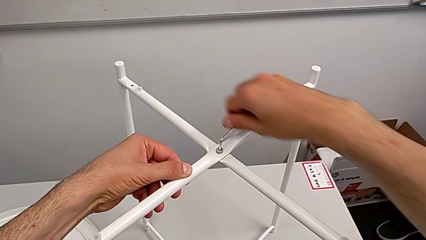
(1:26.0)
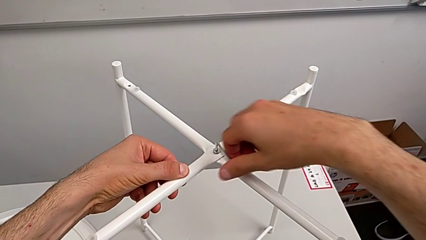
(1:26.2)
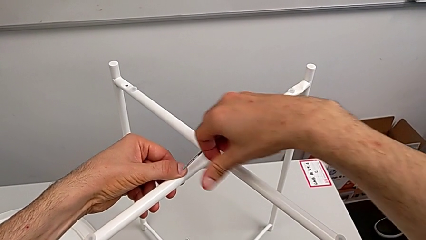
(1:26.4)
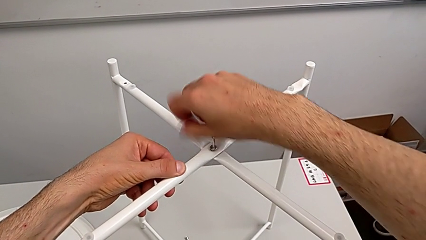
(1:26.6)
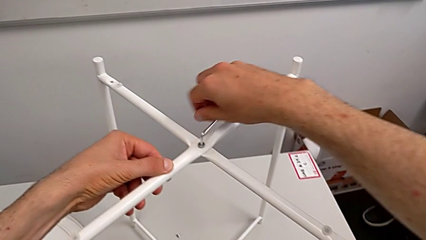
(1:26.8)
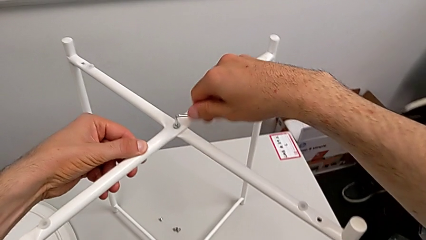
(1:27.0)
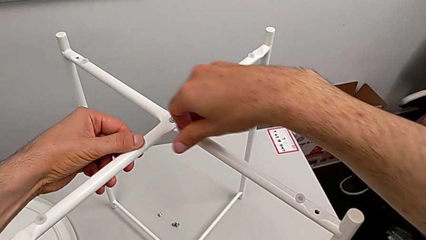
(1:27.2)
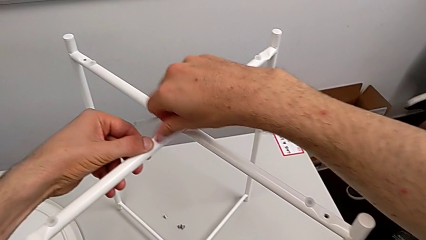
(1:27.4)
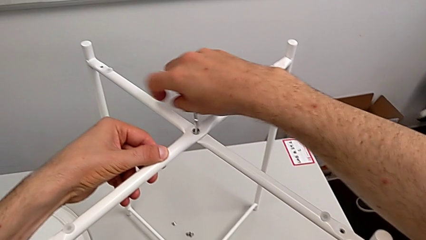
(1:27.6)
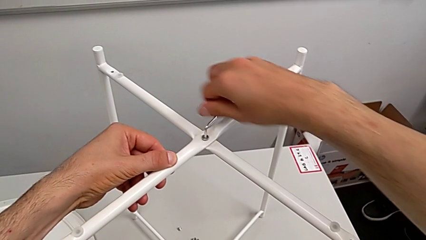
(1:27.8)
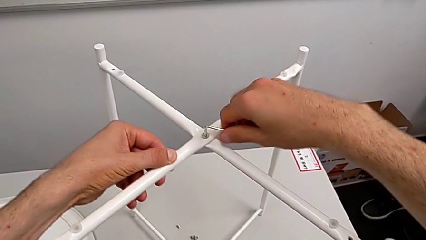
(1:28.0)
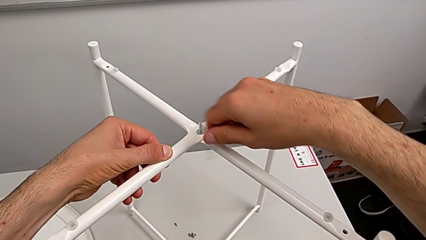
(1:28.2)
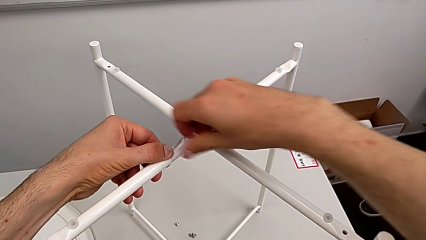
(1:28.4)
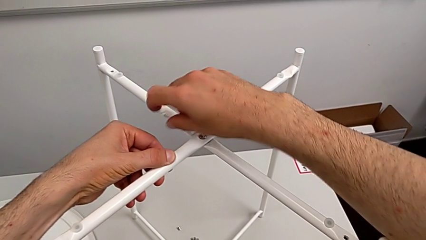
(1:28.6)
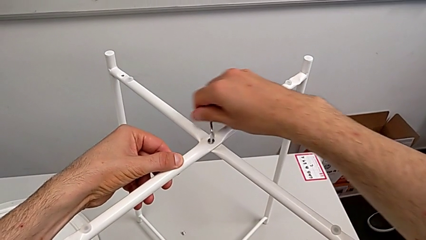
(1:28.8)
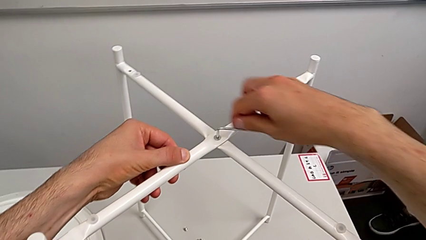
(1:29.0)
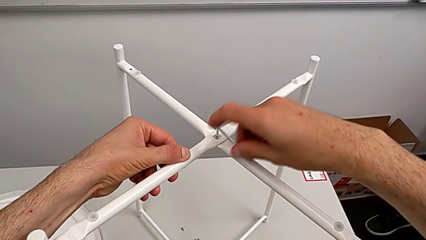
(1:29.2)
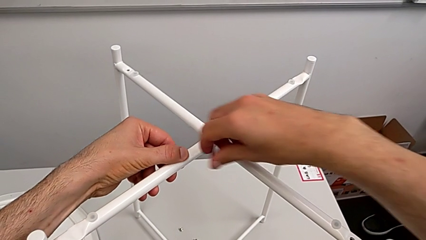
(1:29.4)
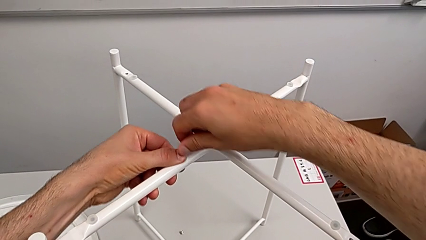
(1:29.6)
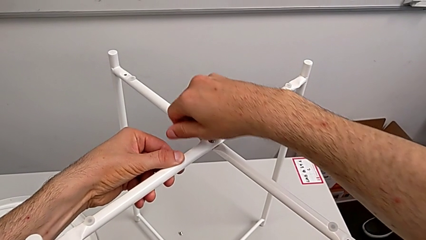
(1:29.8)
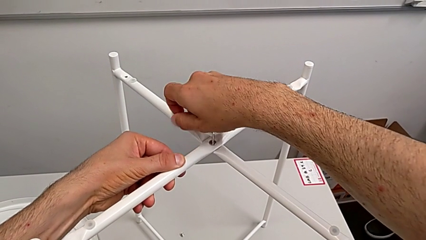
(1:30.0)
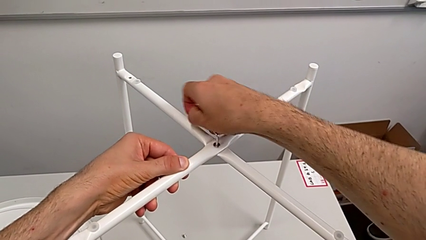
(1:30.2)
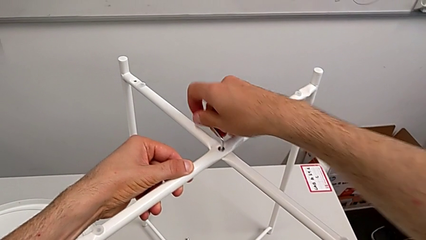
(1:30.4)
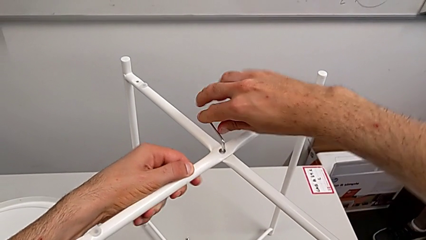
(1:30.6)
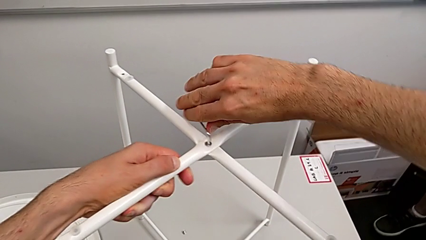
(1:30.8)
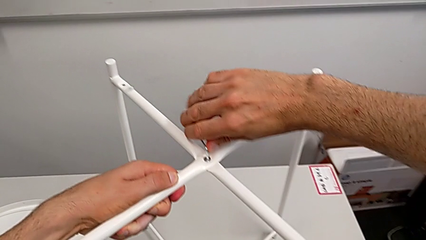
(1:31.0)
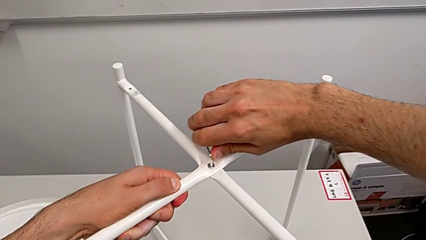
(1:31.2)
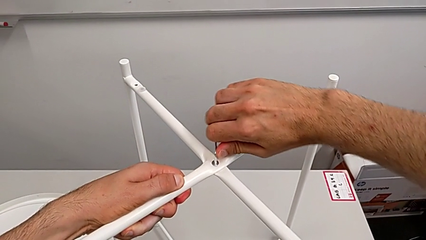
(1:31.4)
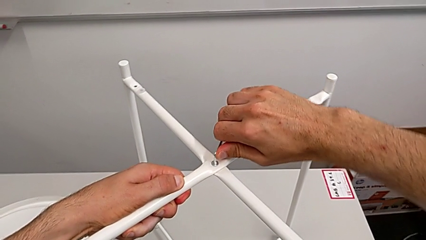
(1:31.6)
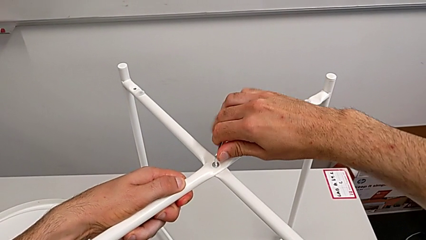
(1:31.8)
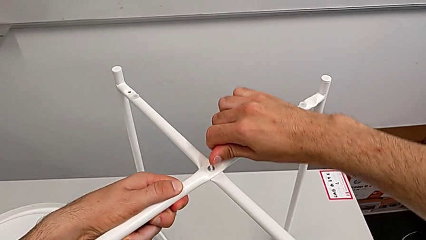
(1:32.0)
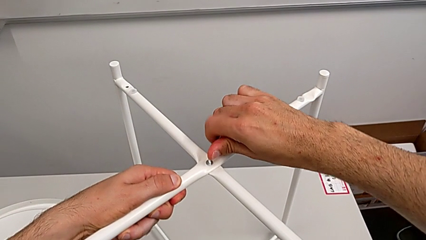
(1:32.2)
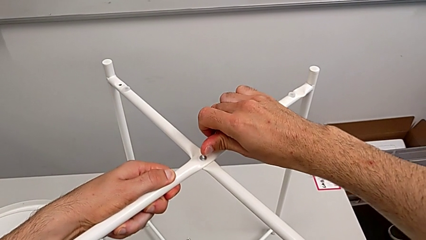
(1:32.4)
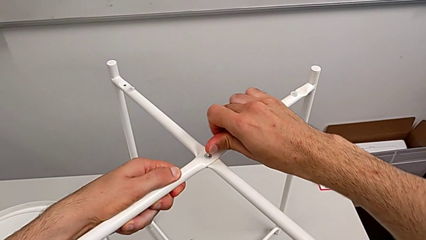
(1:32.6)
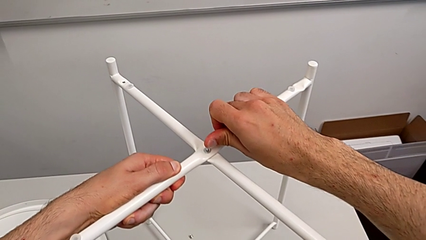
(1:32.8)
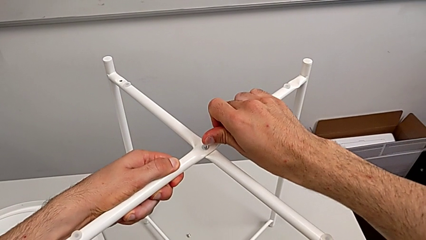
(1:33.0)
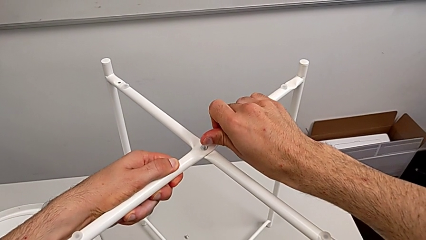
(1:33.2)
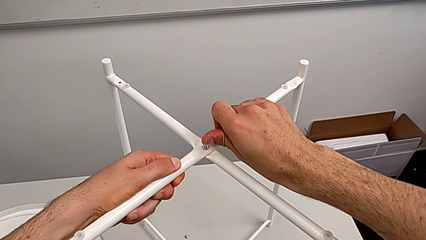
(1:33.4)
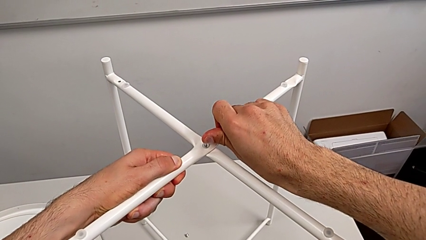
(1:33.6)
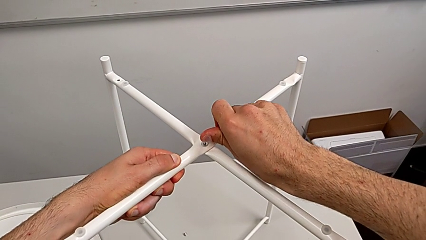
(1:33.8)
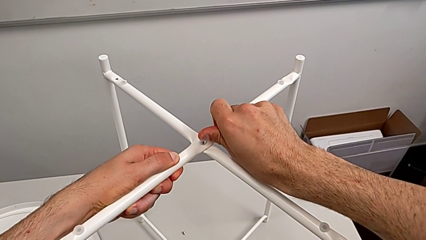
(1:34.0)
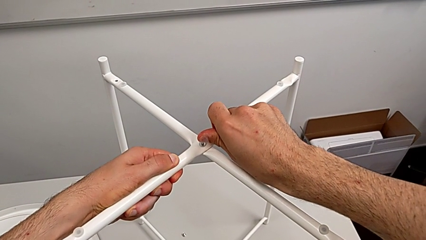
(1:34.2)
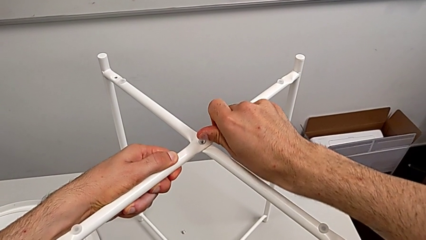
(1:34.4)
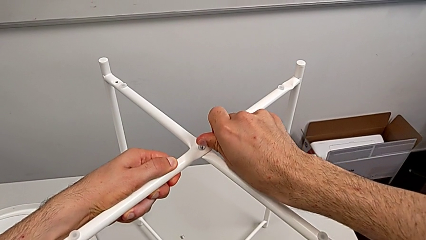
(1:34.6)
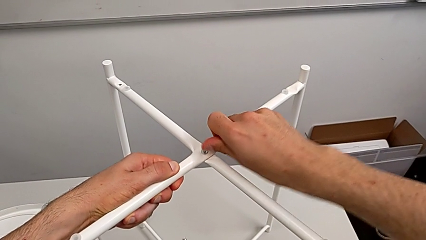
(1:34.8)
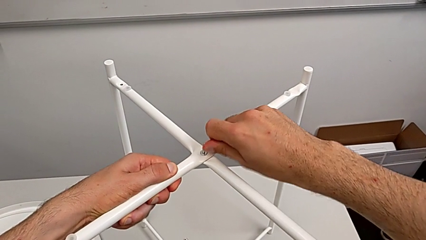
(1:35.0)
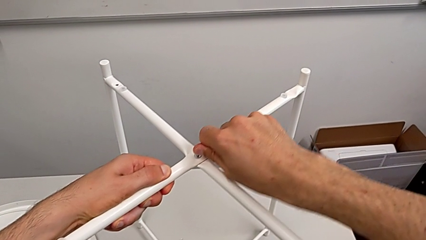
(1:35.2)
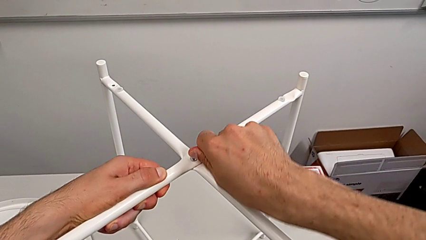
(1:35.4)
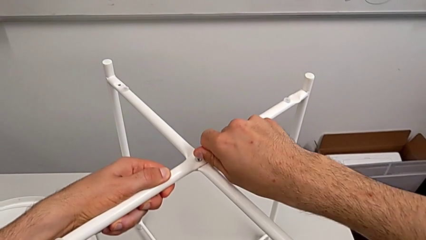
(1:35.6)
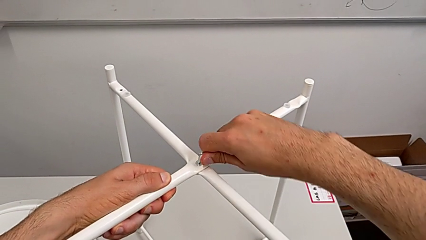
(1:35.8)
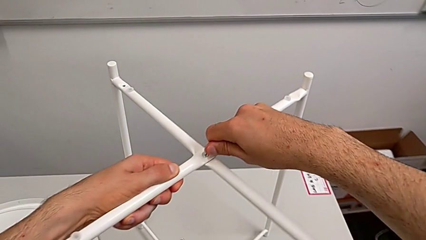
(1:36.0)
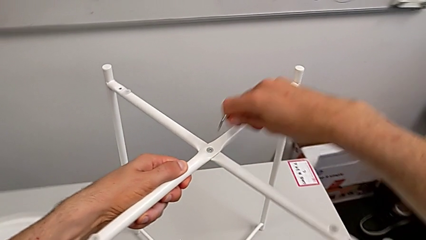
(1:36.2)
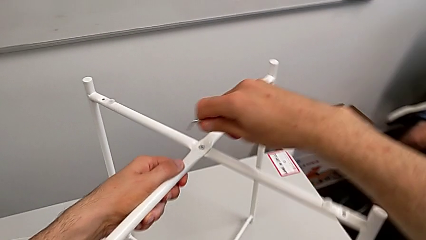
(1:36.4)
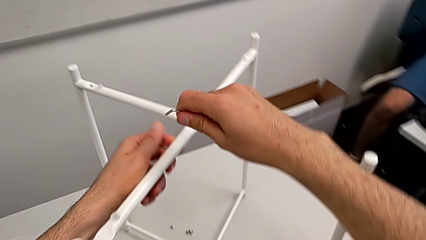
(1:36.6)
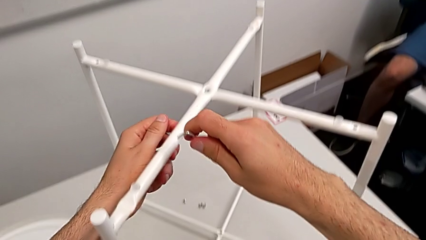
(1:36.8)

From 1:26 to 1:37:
The camera wearer is assembling the top screw. They screw the hex socket head three times and withdraw the Allen wrench.

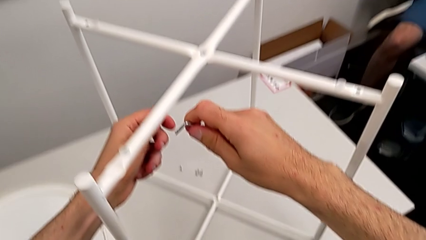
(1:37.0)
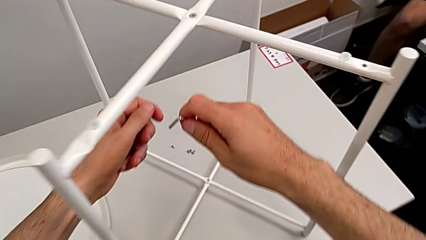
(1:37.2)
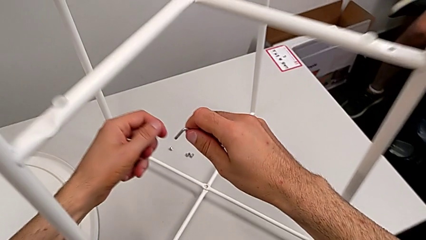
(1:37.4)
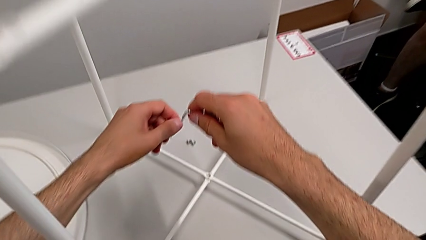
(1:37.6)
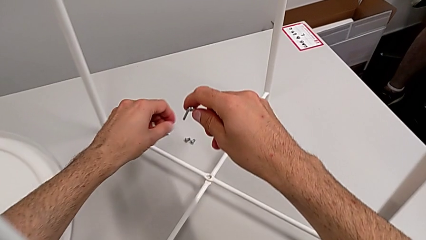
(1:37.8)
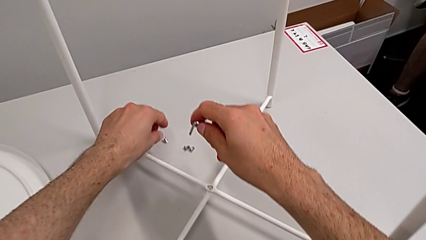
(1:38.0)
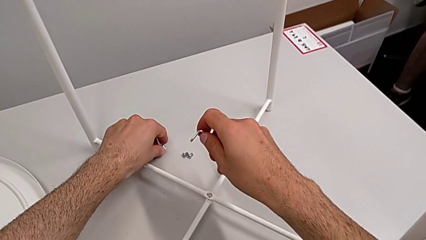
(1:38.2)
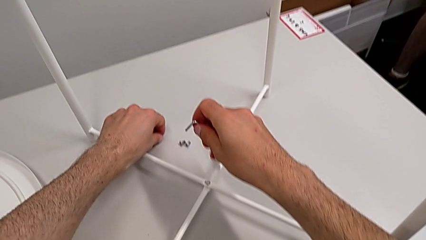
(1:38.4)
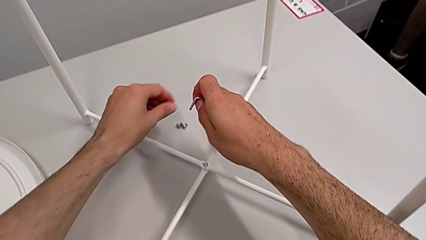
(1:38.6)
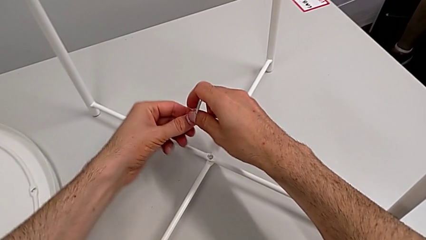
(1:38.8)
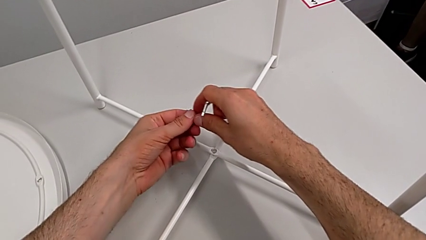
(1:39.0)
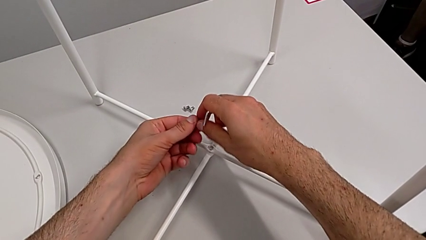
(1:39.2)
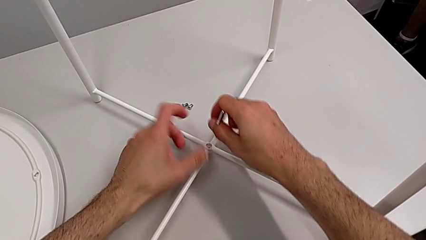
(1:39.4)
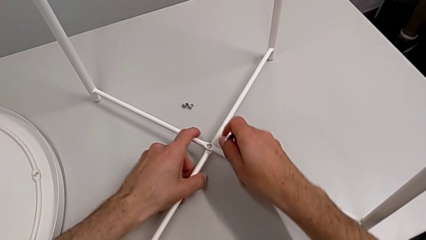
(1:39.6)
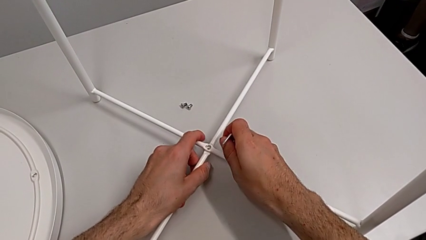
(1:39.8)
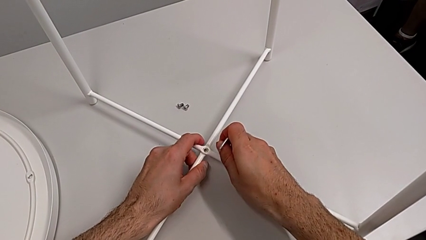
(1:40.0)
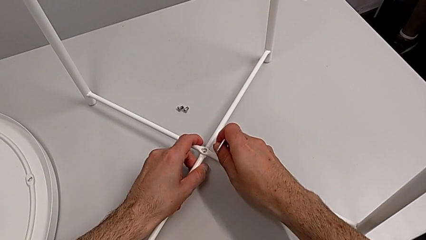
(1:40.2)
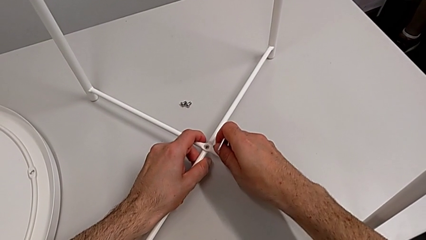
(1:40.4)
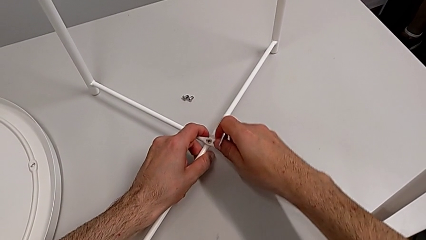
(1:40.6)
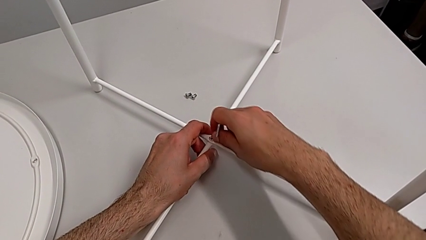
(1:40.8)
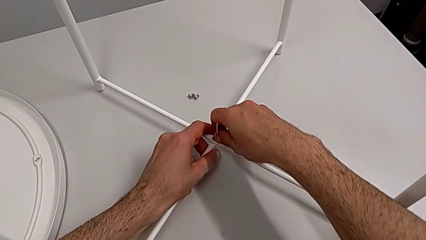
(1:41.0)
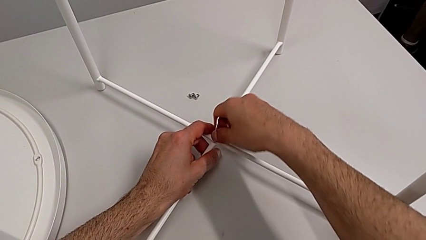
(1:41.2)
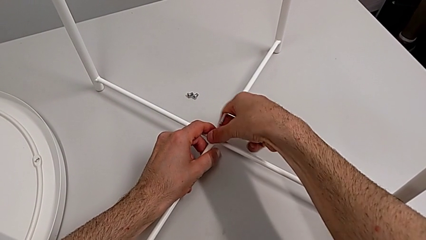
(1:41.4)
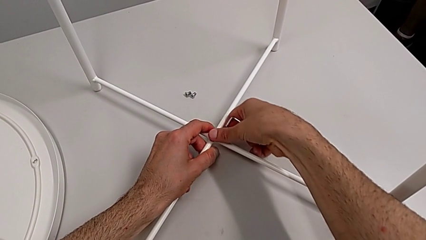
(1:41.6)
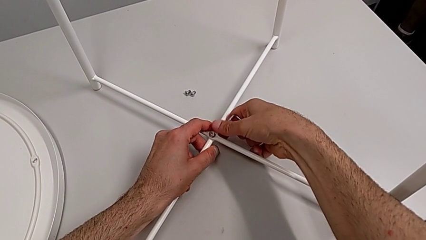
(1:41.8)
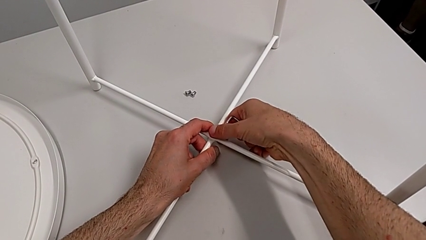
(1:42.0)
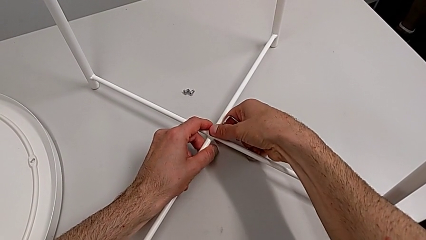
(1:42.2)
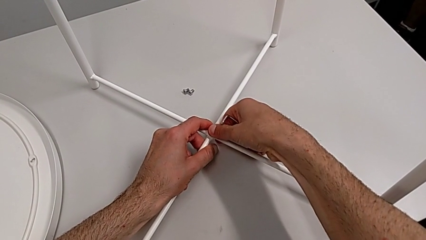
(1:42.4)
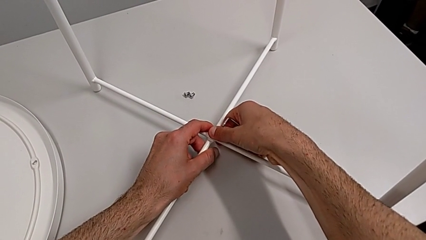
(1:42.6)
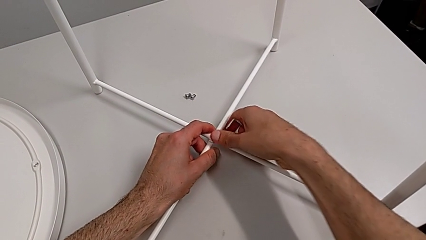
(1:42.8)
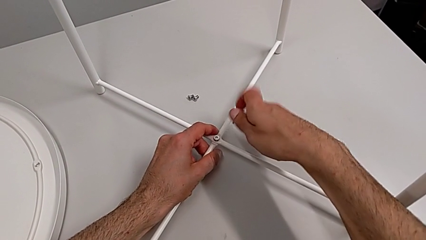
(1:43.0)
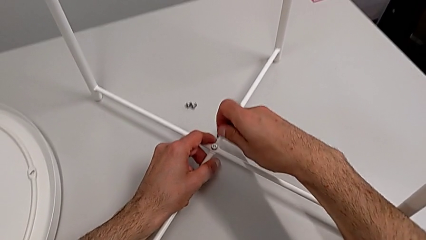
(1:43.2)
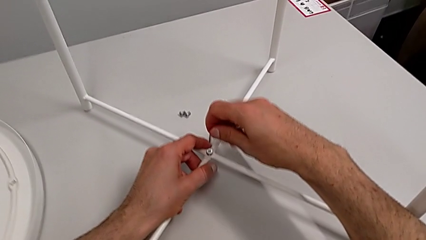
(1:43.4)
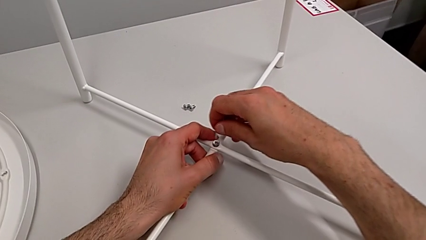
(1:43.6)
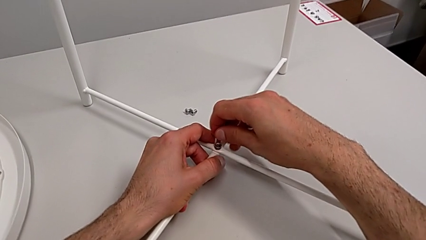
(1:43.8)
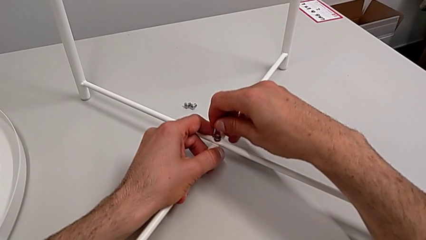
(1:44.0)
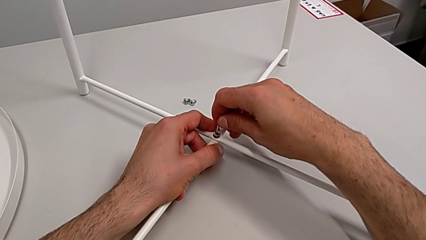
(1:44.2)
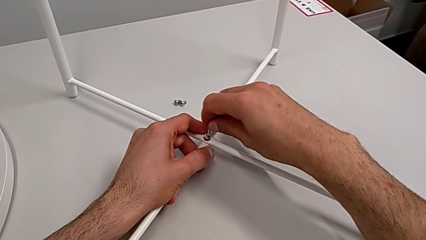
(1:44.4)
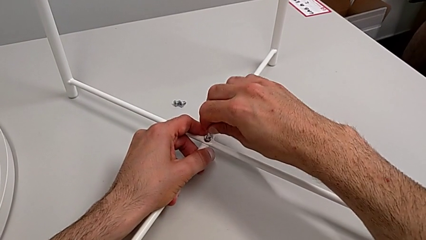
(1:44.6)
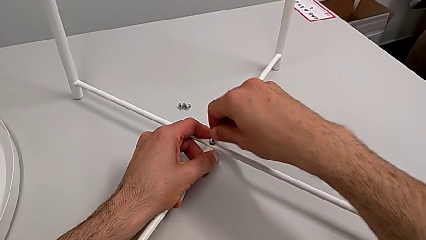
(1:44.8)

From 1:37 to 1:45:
The camera wearer is assembling the bottom screw. They approach the hex socket head, grab it, align it, insert it and insert the Allen wrench.
